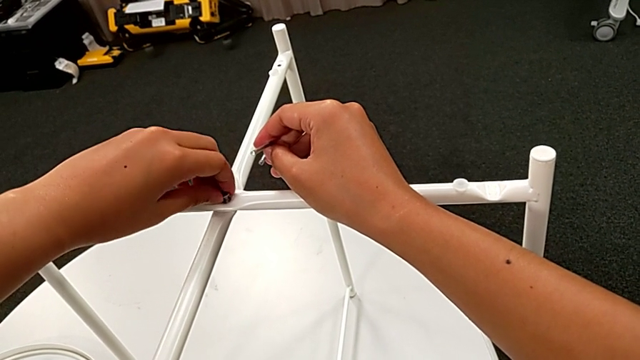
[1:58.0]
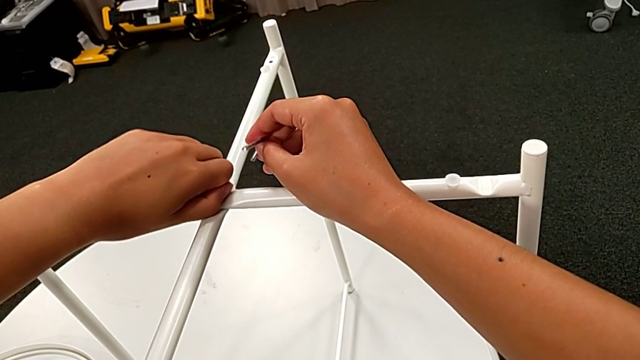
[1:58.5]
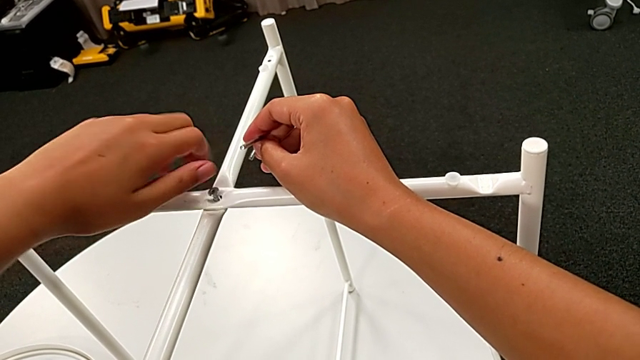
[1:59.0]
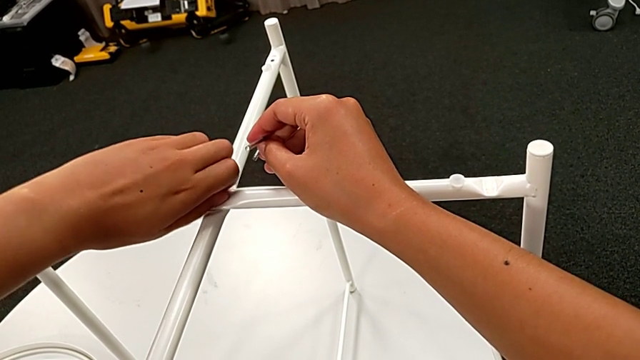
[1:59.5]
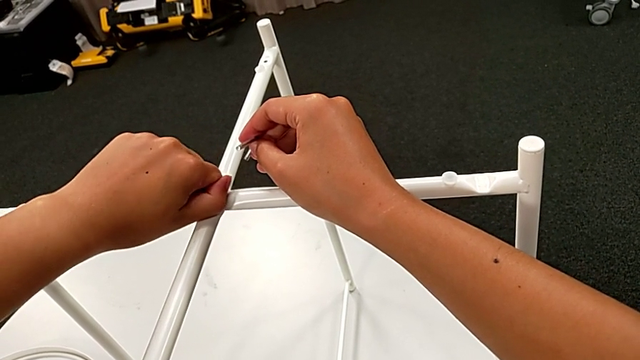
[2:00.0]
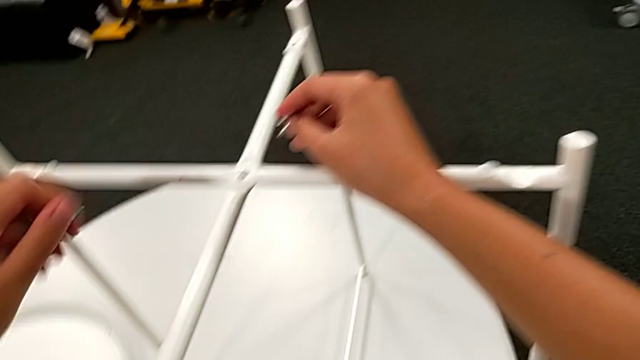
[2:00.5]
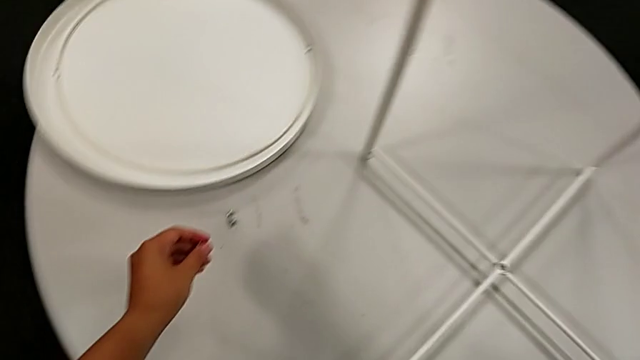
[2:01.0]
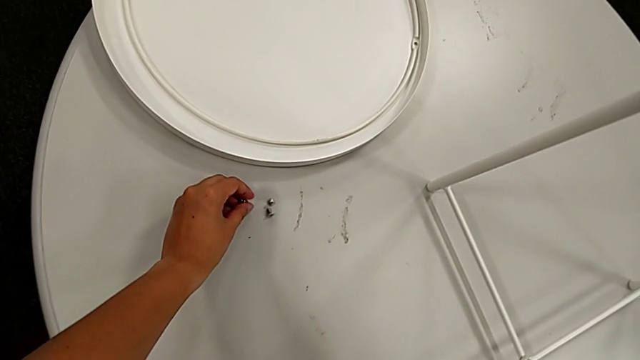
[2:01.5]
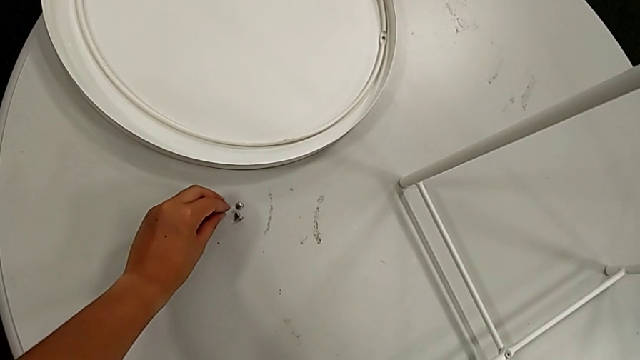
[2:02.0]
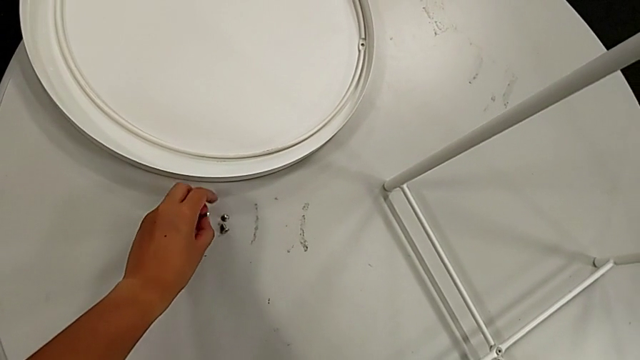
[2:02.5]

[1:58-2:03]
The camera wearer is unscrewing the top screw of the table's legs. They unscrew the hex socket head, disassemble it and place it.

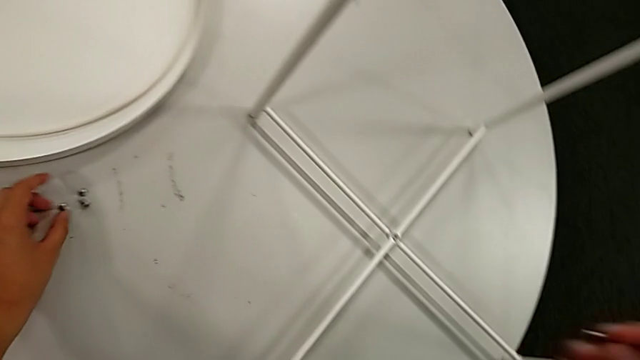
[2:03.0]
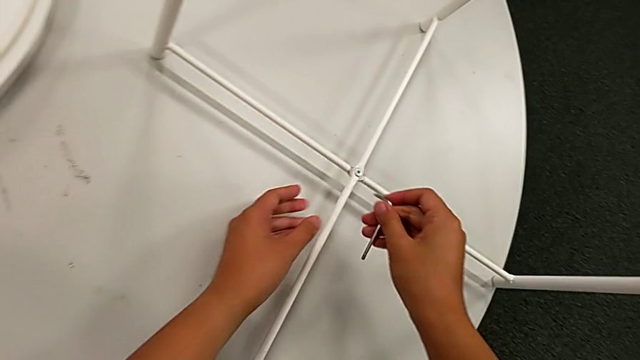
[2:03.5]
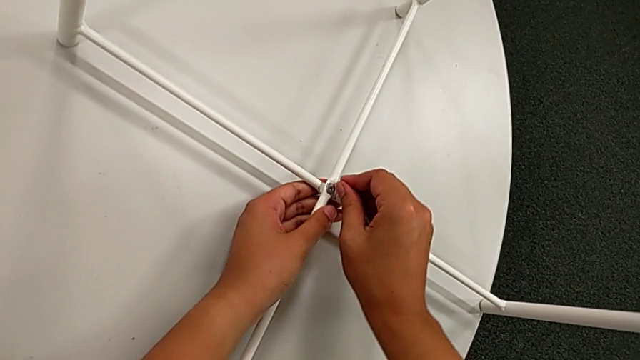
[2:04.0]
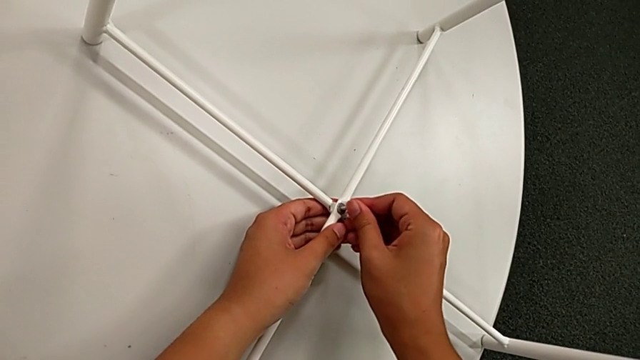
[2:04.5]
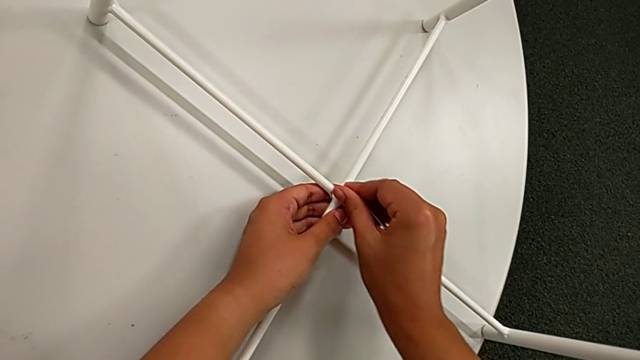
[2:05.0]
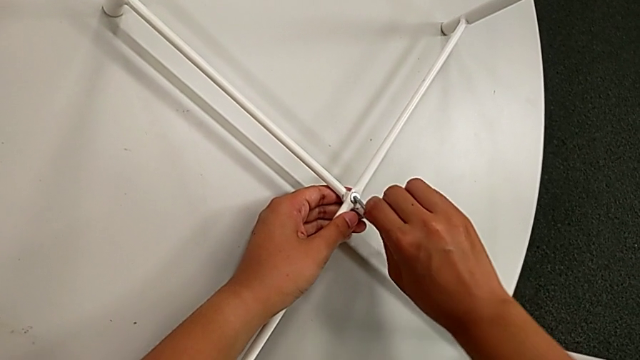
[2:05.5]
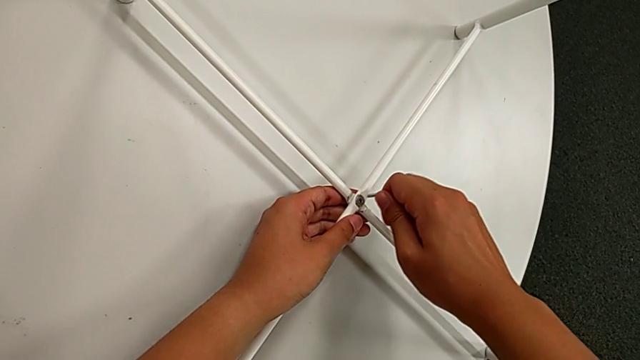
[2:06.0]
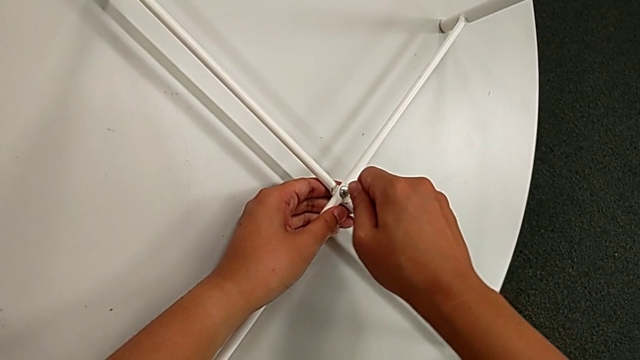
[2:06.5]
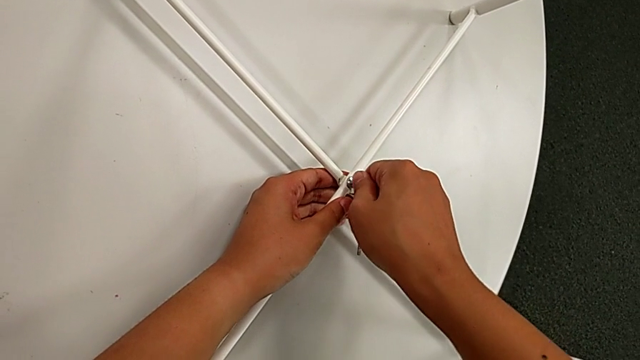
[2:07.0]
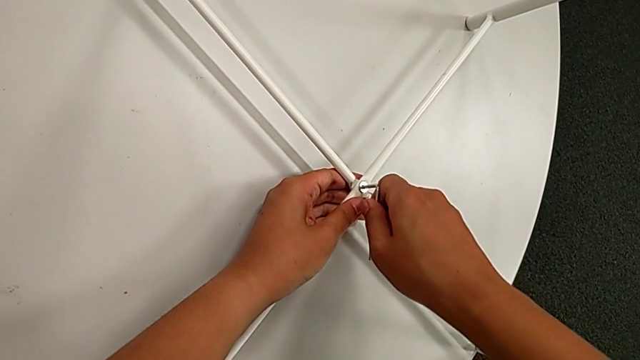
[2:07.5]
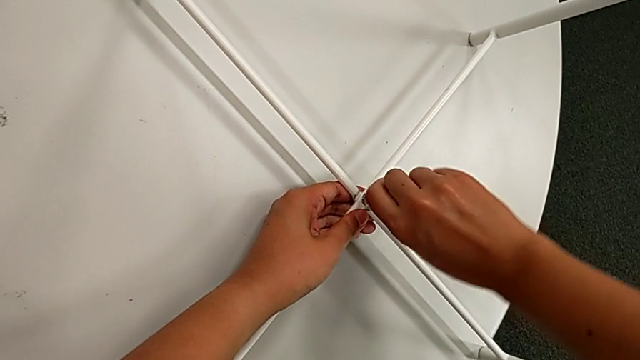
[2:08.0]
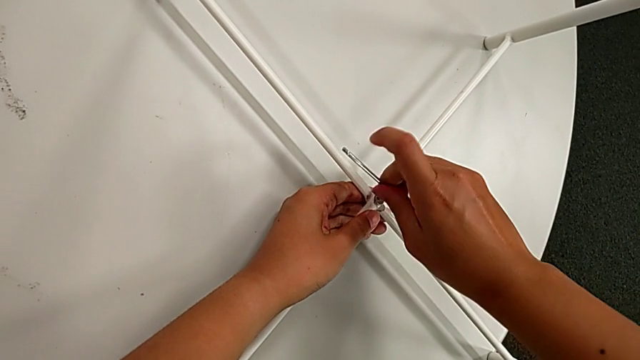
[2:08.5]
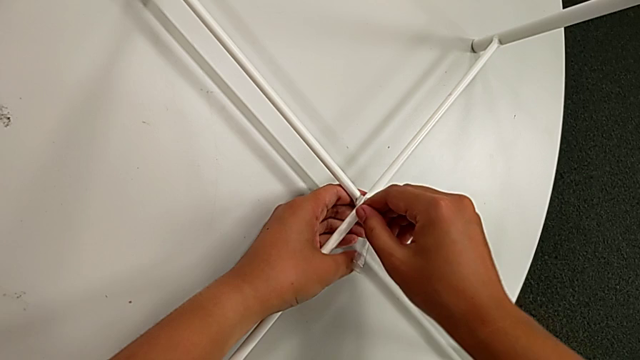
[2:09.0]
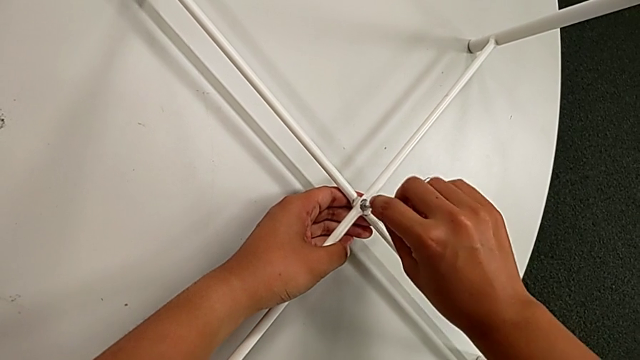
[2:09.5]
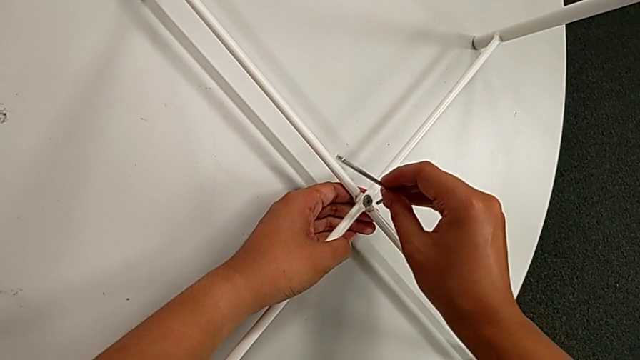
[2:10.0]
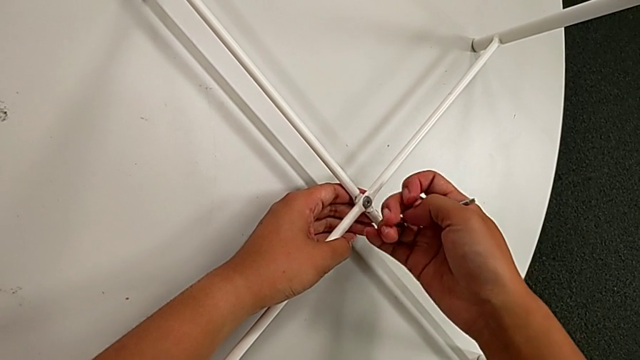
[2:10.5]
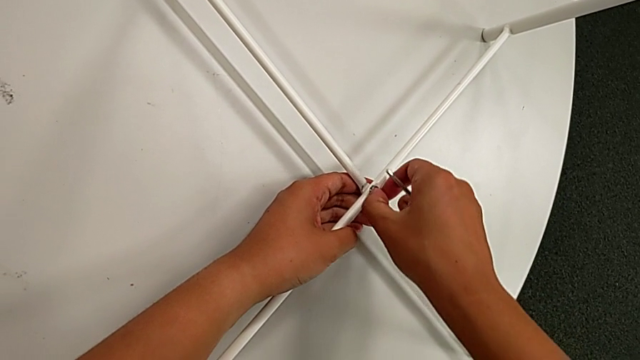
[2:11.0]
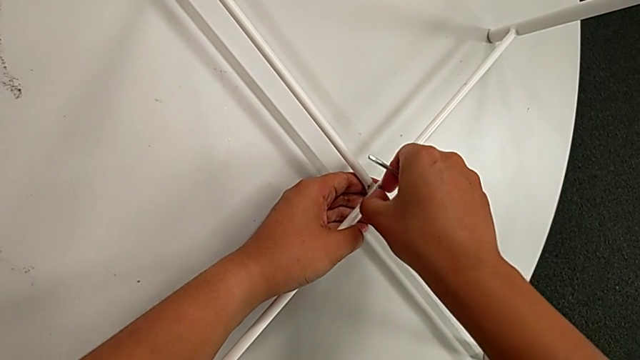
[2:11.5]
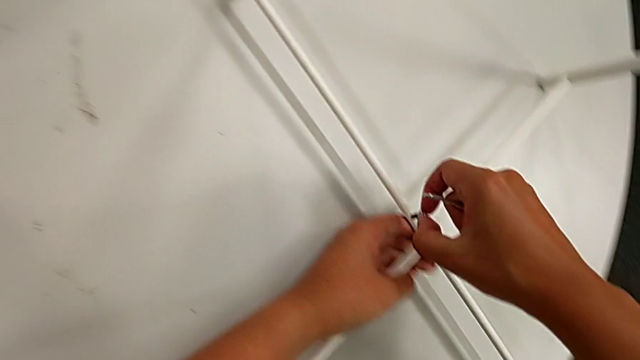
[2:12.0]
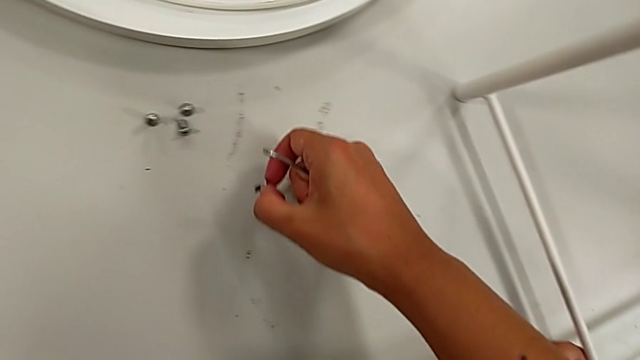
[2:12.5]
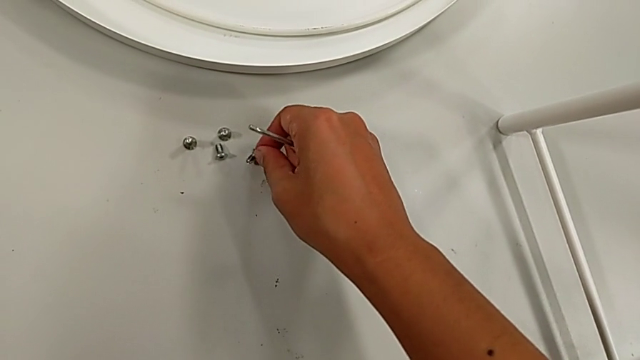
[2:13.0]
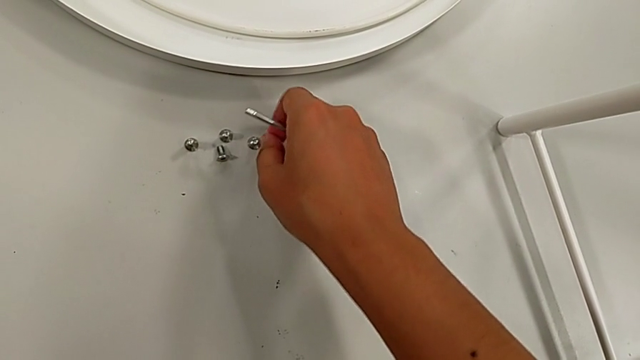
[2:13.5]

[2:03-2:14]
The camera wearer unscrews the bottom screw of the table's legs. They insert the Allen wrench, unscrew the hex socket head, withdraw the Allen wrench, unscrew the hex socket head, disassemble it and place it.

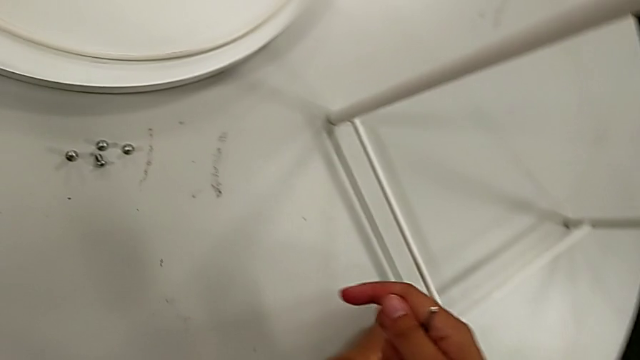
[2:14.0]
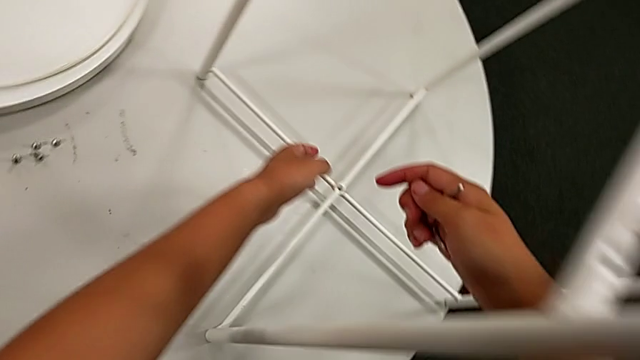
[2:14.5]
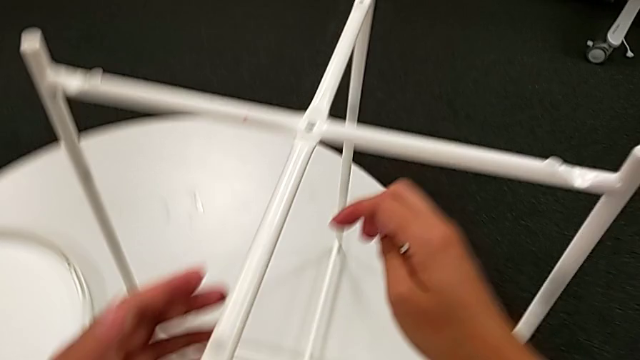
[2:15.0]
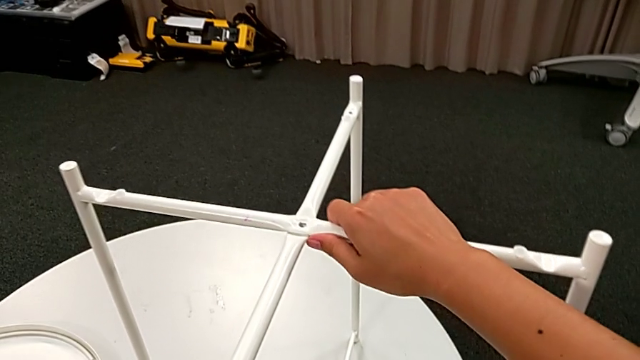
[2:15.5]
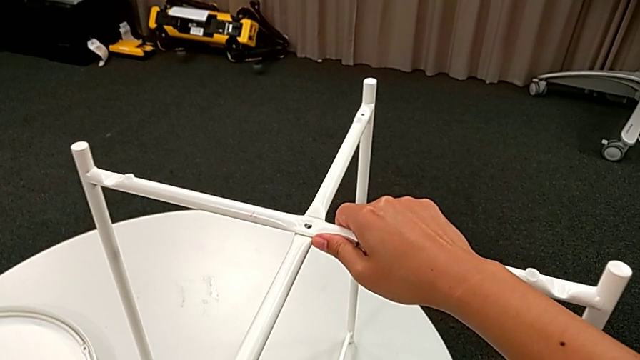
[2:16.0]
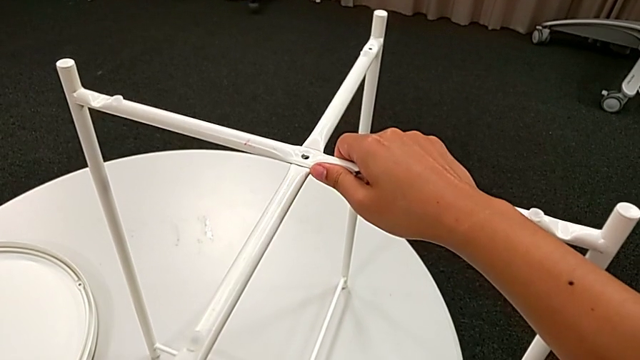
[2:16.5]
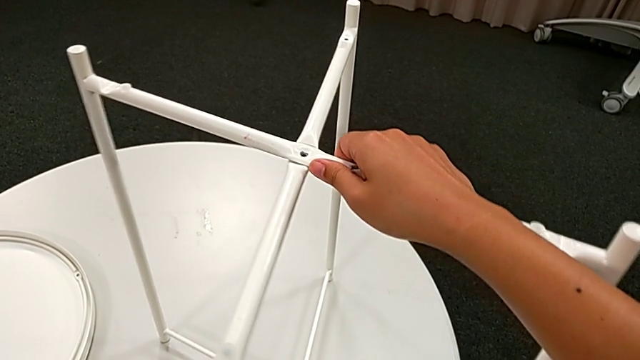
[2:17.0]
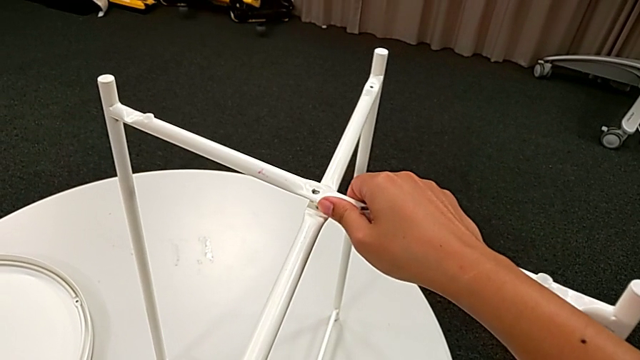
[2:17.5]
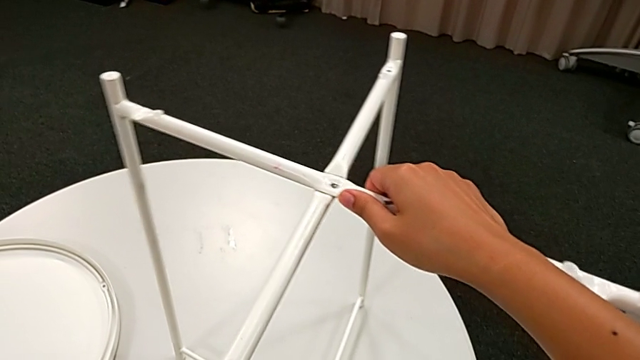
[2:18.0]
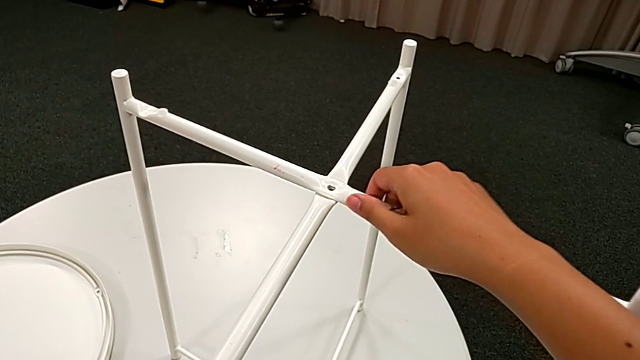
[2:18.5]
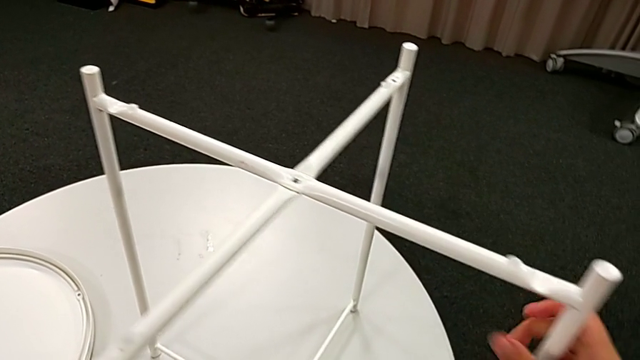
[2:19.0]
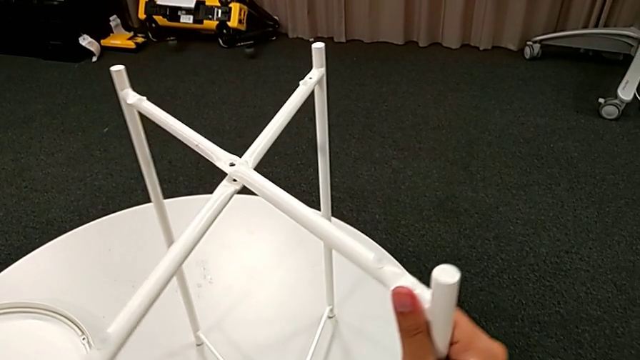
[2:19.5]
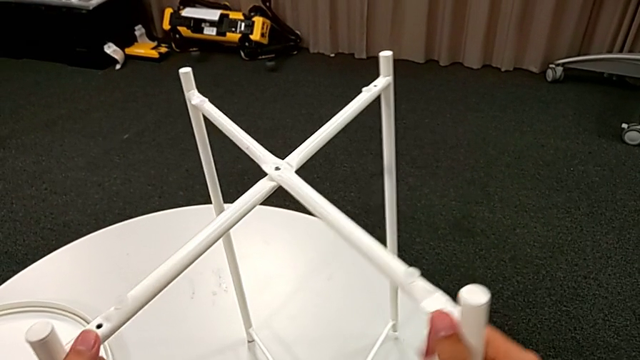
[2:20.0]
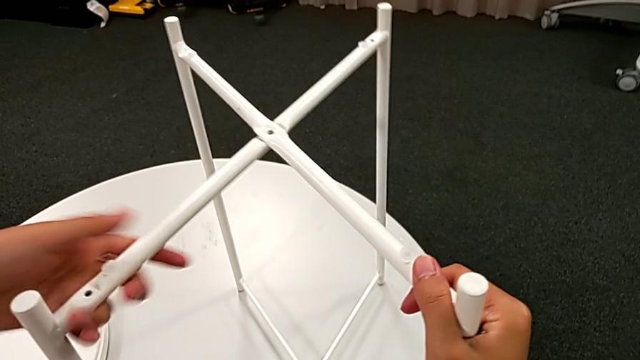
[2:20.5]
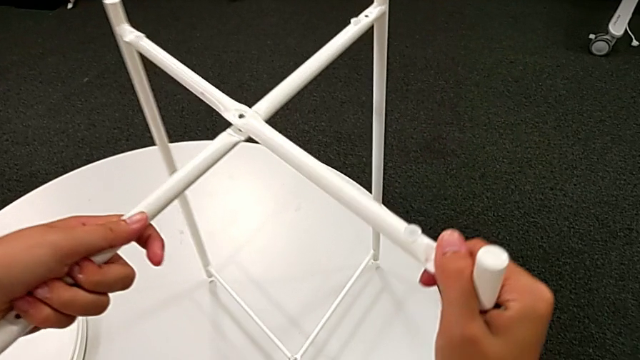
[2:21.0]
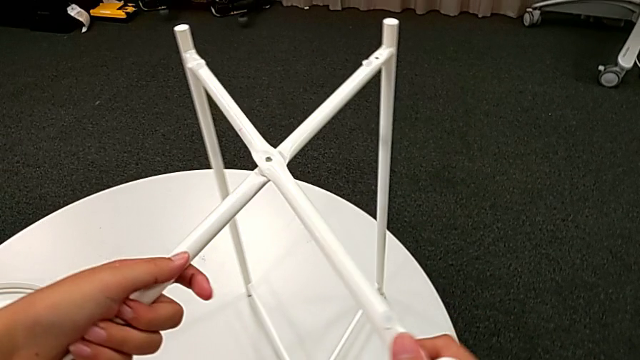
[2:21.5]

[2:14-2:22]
The camera wearer is disassembling the table legs. They grab the leg and begin to slide it.
